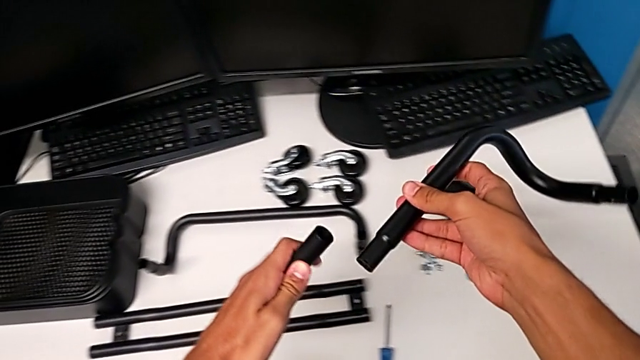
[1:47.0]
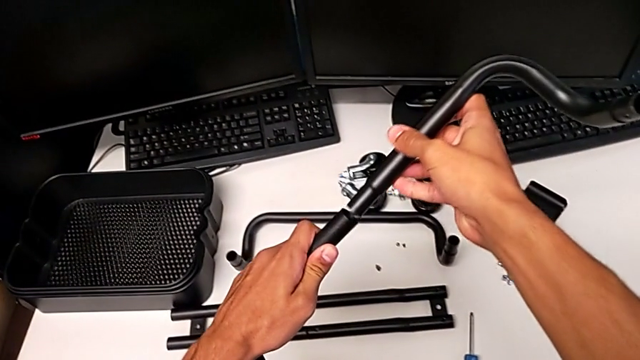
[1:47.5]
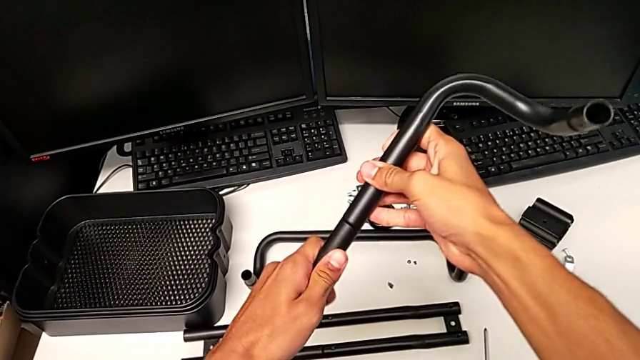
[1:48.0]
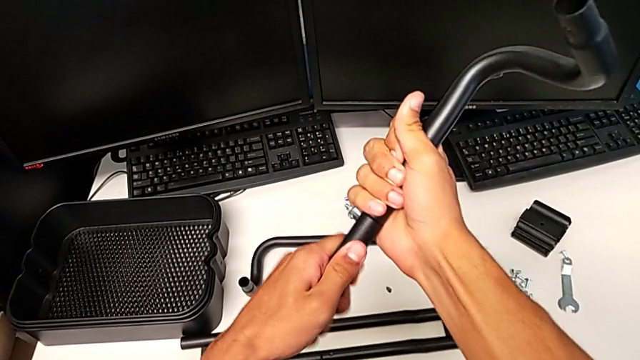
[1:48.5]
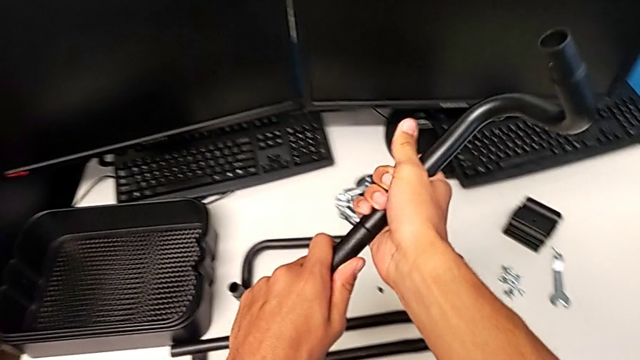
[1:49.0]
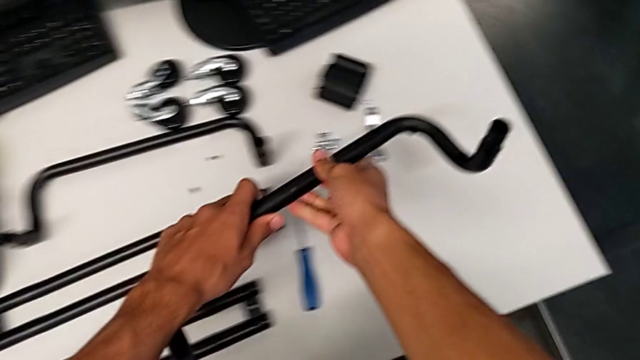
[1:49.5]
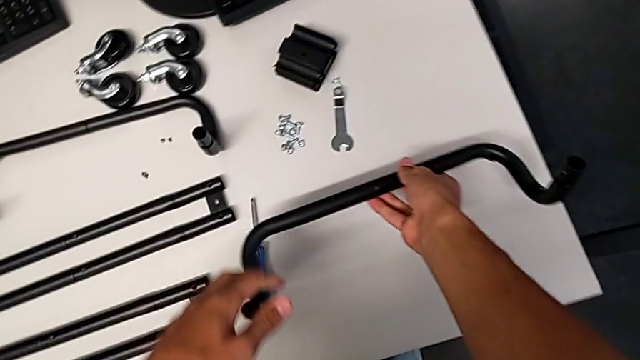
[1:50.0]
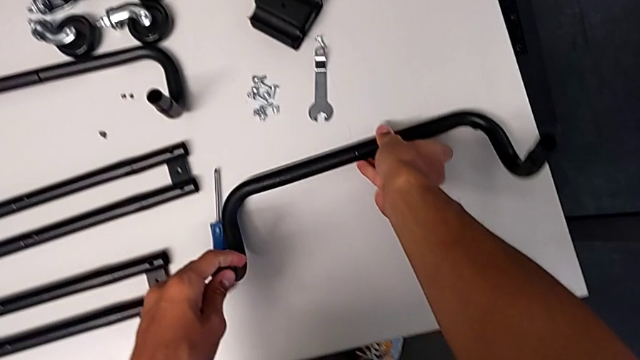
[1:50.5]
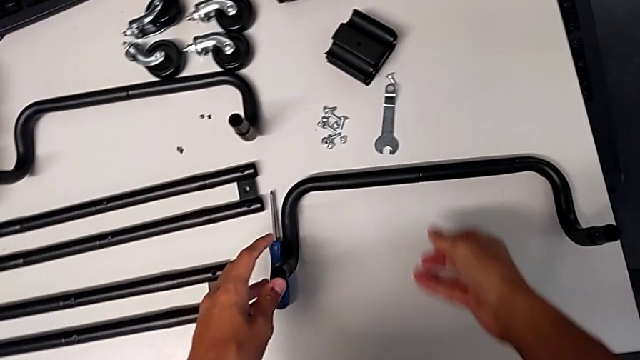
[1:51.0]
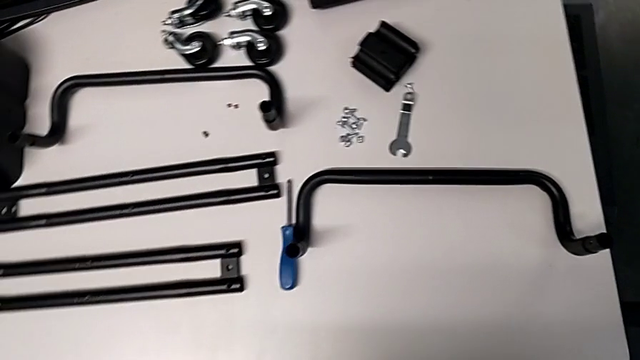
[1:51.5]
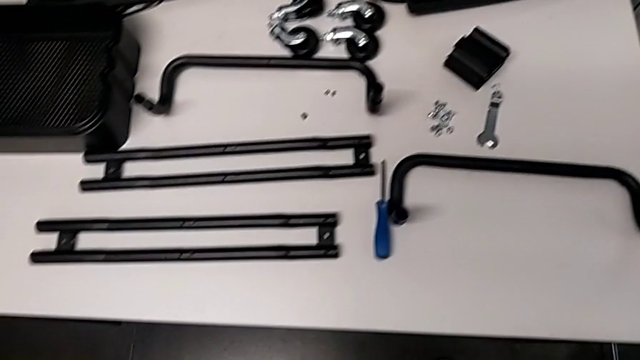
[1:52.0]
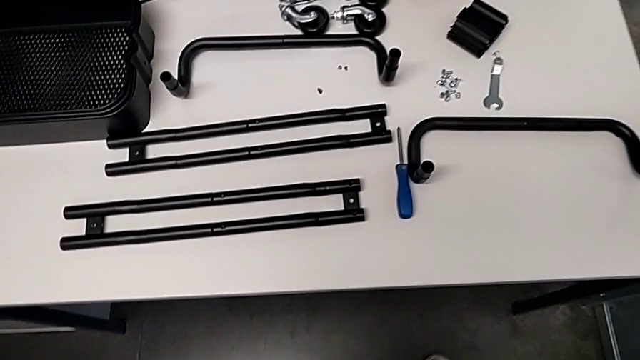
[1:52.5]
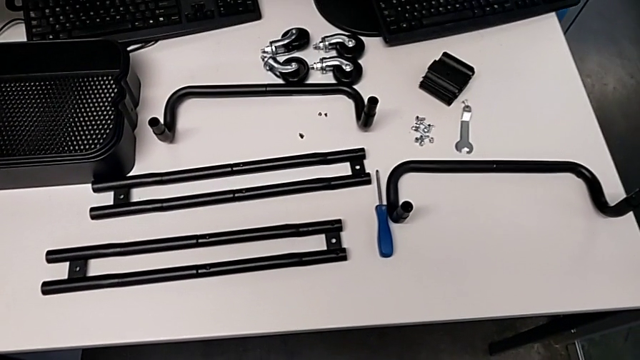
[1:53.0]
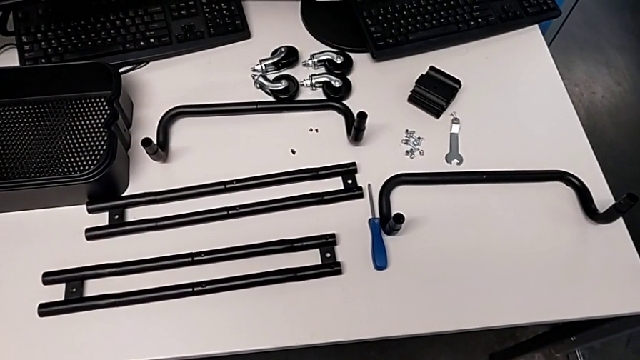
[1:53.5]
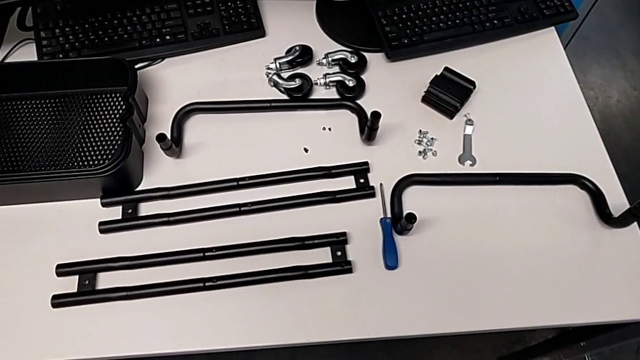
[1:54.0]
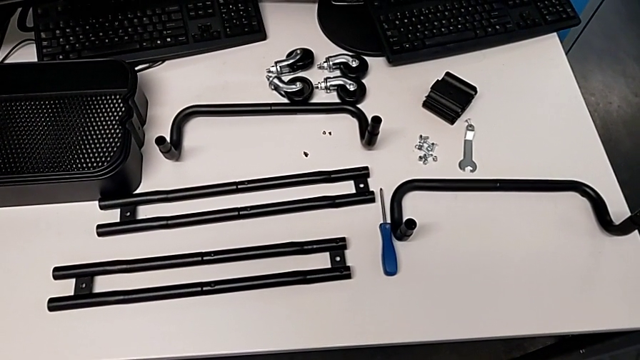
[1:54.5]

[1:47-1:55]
The camera wearer is aligning the leg. They insert the leg and place the half frame.

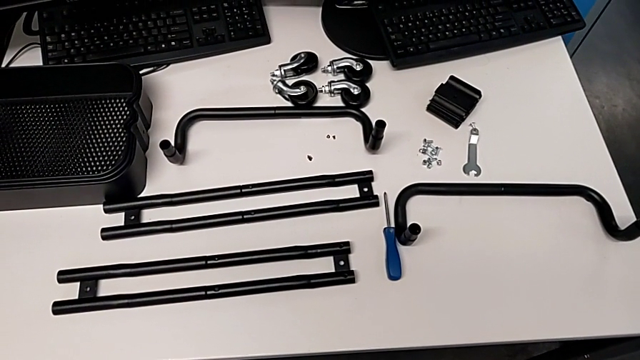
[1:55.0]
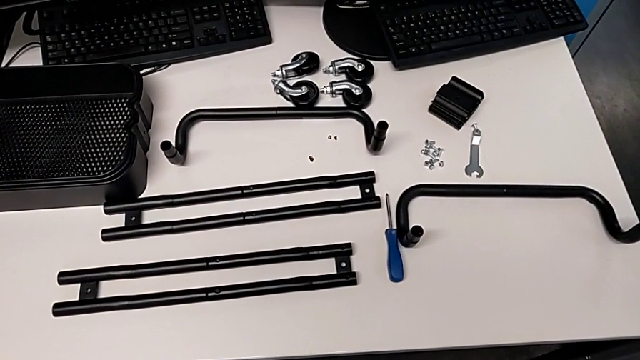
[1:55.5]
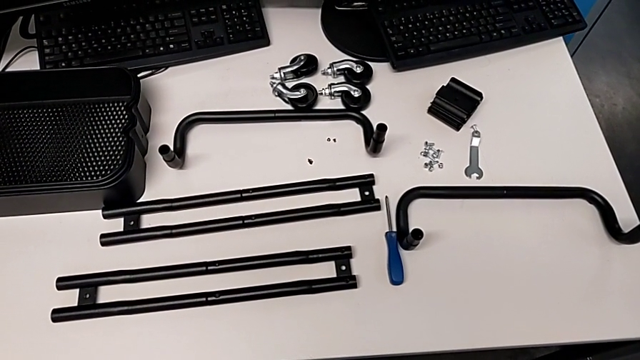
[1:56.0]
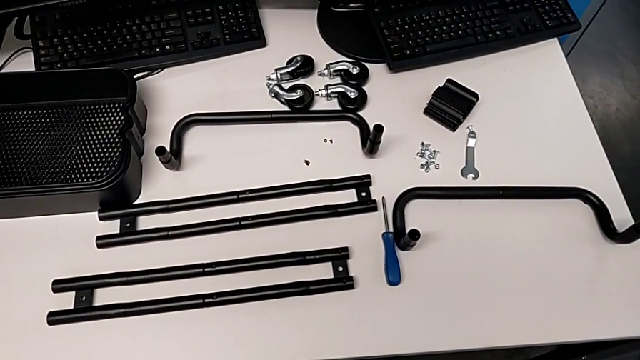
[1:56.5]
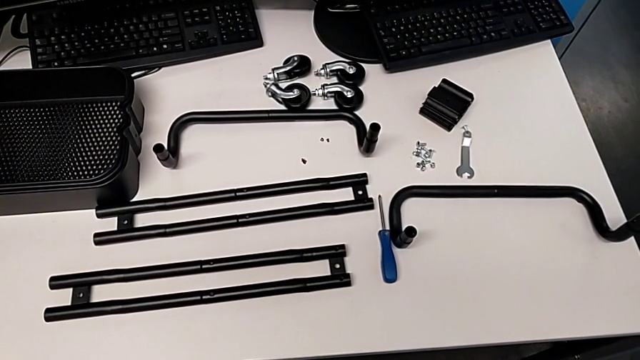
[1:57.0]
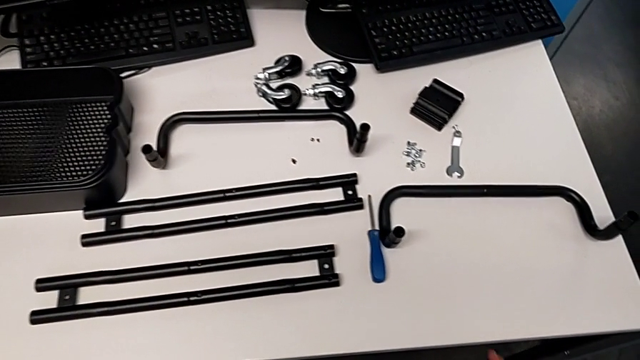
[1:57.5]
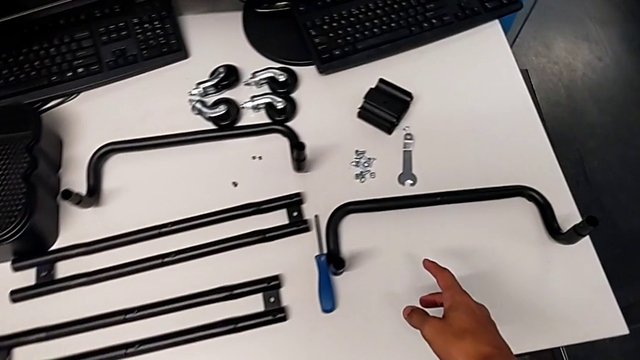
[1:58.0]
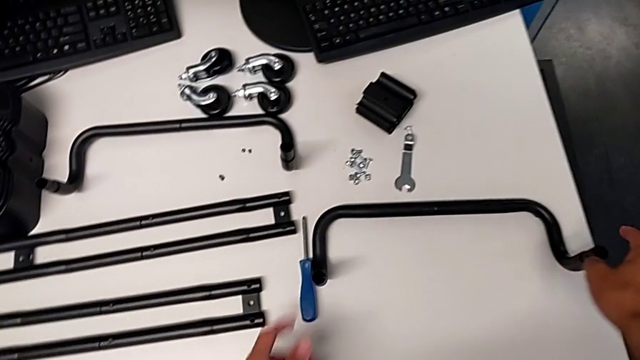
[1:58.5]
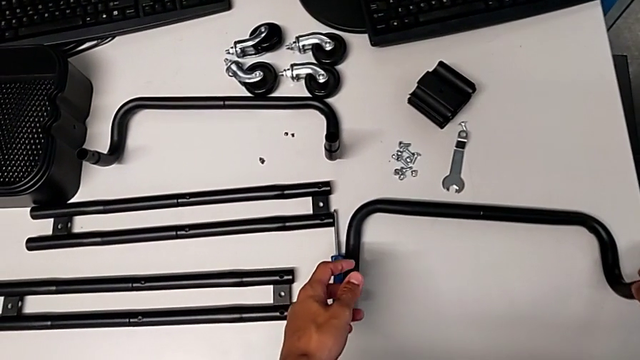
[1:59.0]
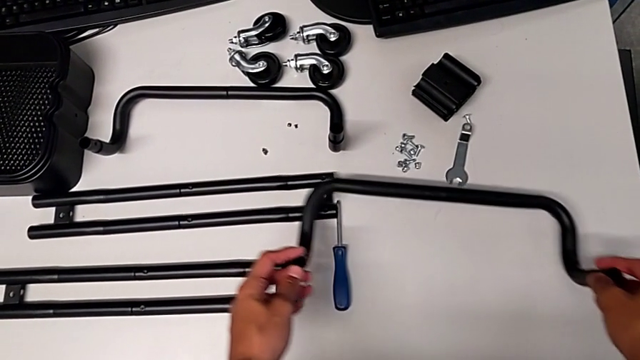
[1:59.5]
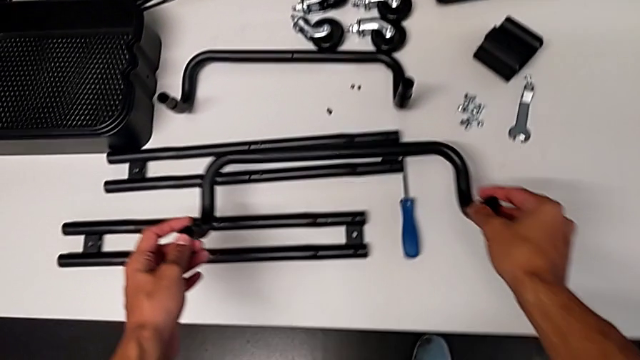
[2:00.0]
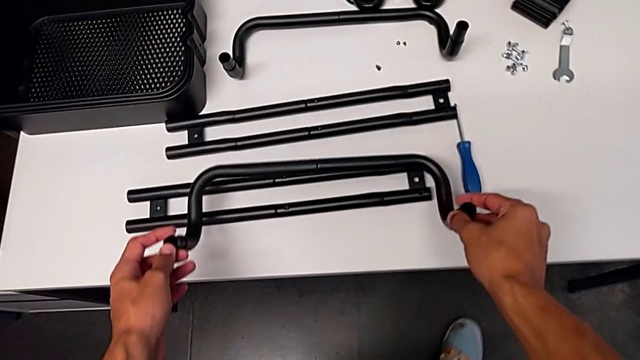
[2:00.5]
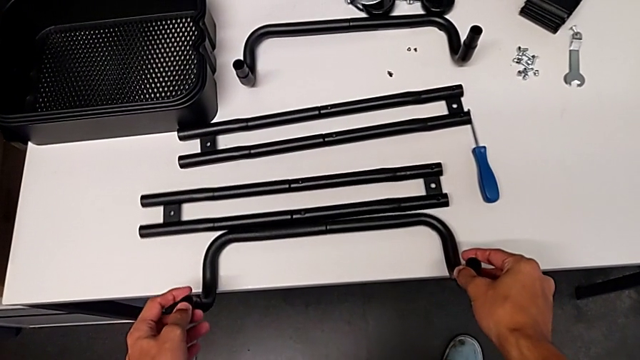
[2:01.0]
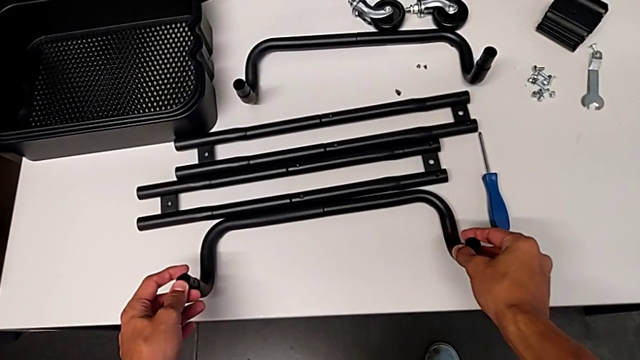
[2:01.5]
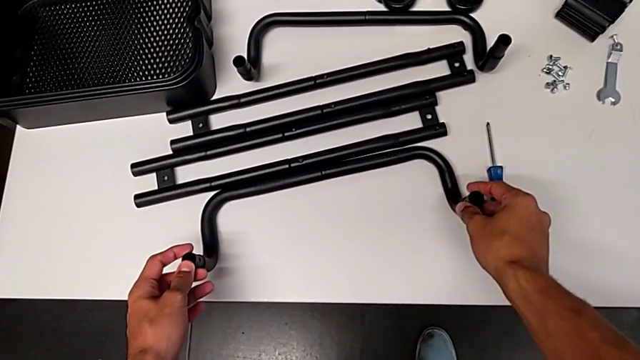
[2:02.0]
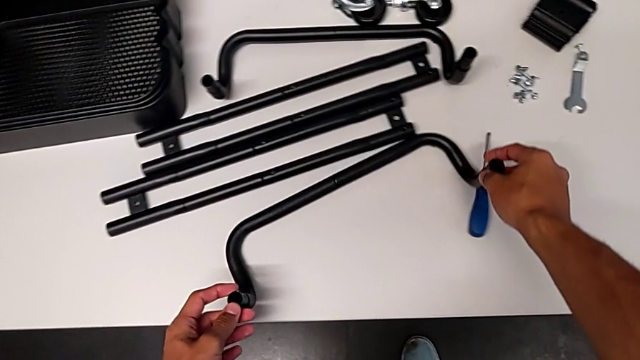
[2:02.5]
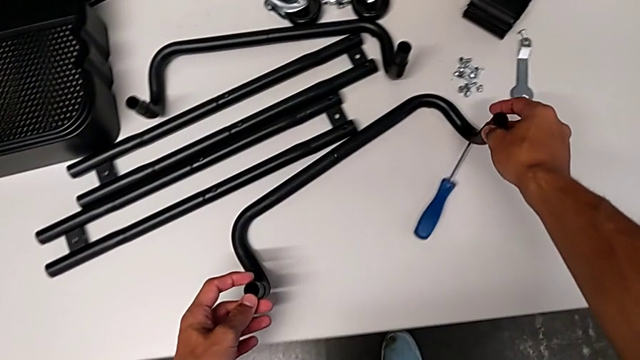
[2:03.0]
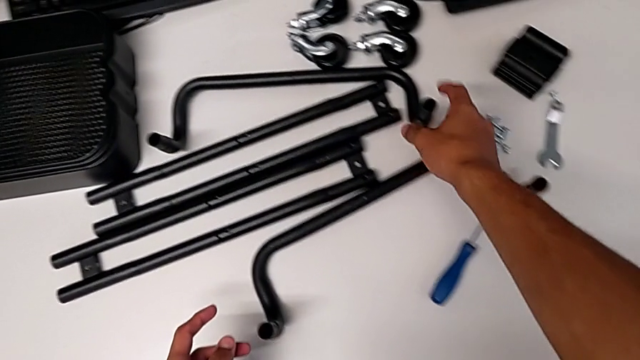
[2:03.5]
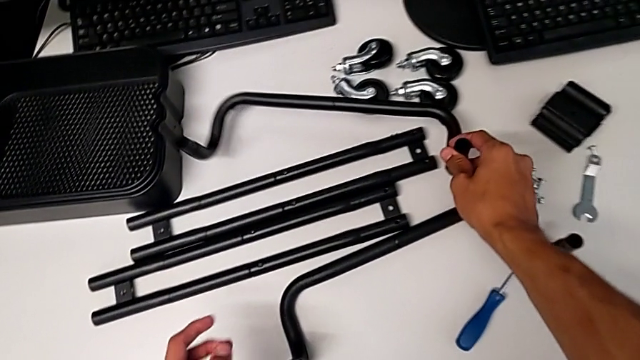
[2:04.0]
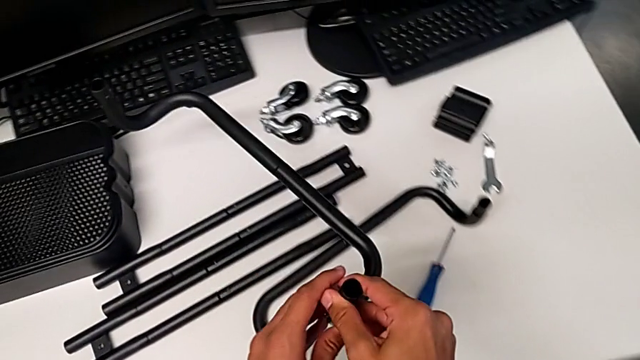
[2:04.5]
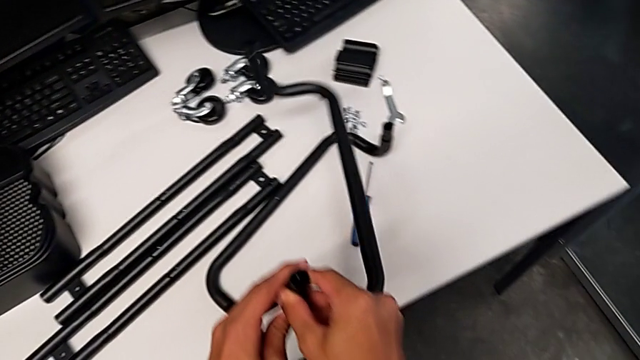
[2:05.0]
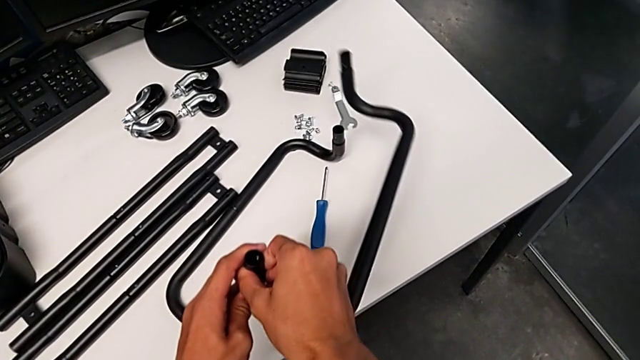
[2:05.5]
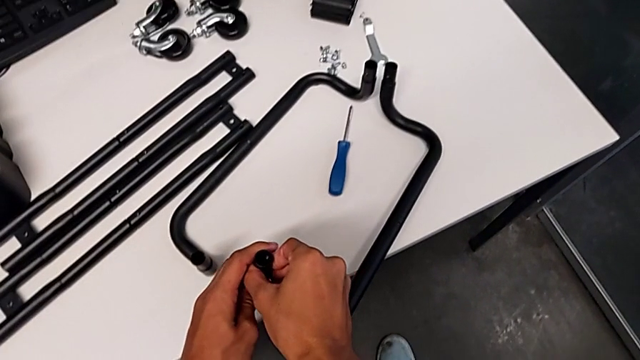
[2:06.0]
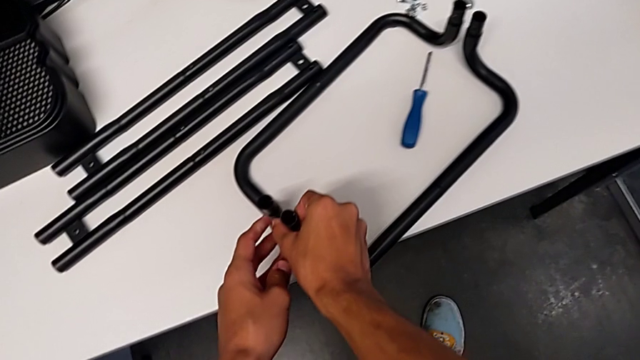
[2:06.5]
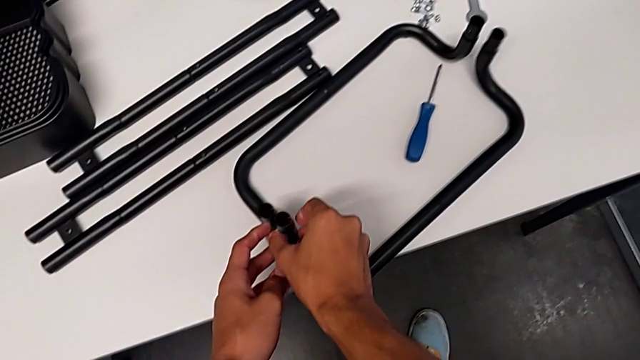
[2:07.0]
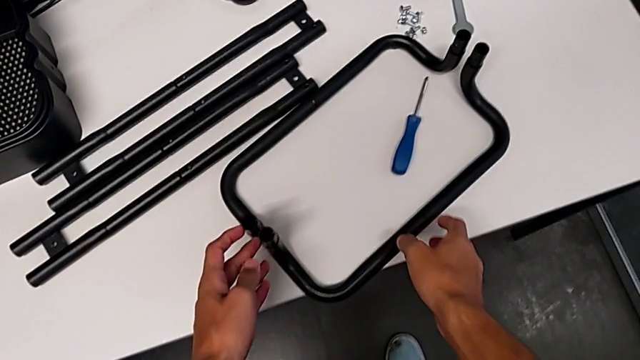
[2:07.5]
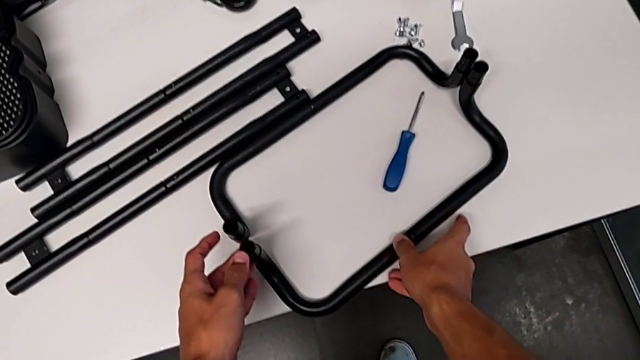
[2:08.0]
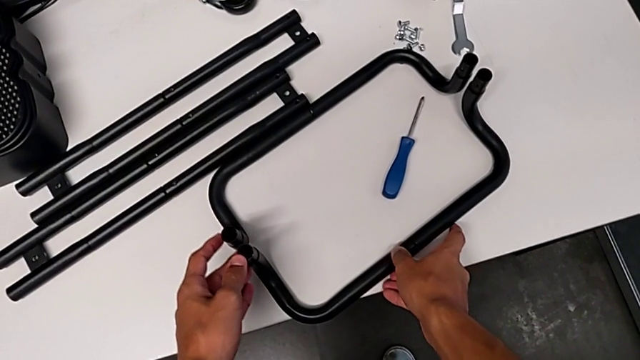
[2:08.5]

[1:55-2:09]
The camera wearer is assembling the brackets to the base of the shelf. They grab the half frame, place it, slide it, grab it, place it and align it.
